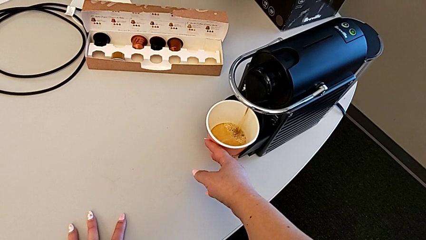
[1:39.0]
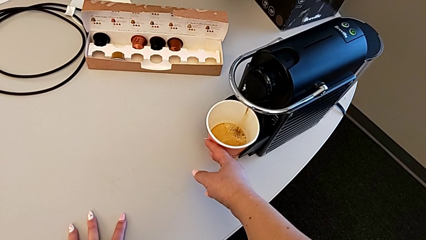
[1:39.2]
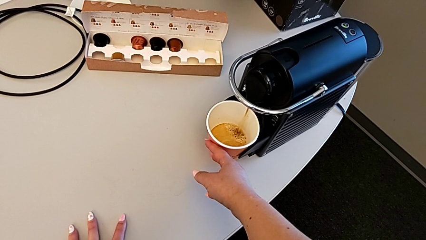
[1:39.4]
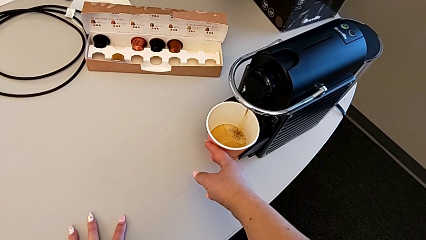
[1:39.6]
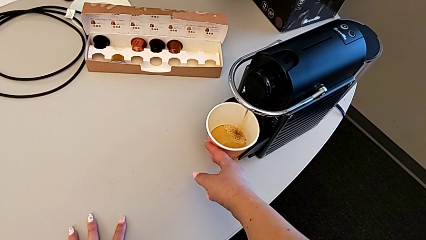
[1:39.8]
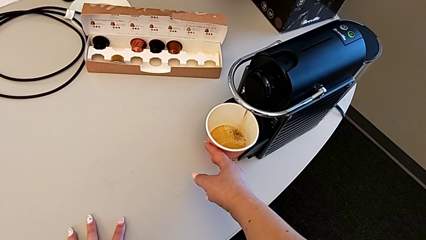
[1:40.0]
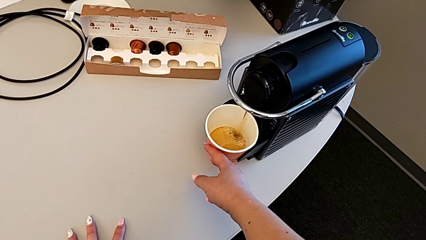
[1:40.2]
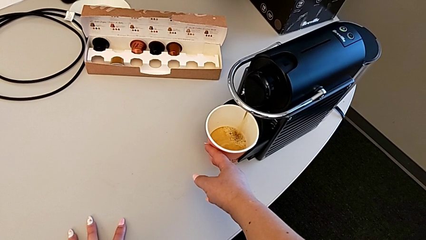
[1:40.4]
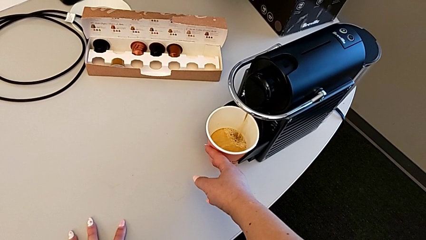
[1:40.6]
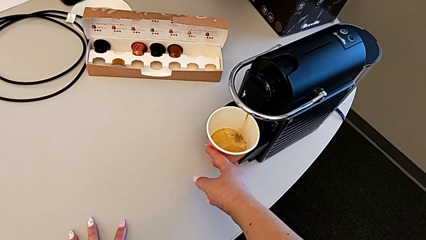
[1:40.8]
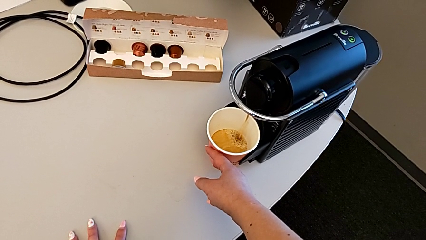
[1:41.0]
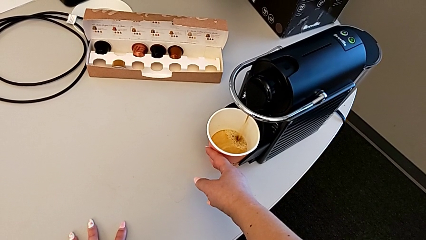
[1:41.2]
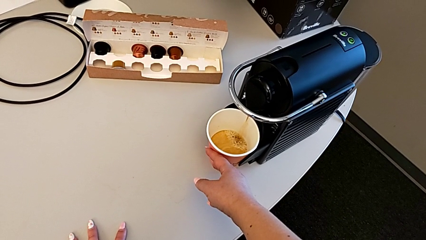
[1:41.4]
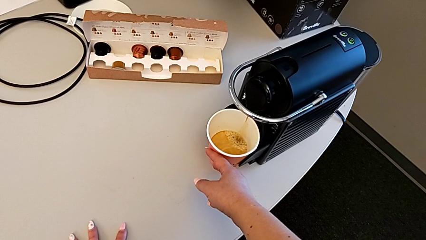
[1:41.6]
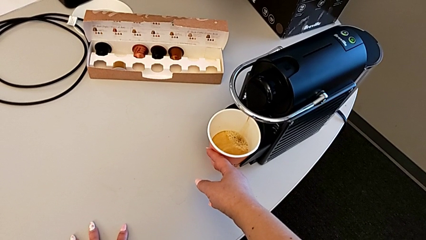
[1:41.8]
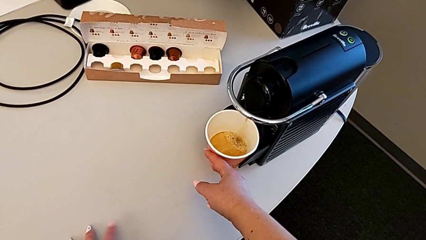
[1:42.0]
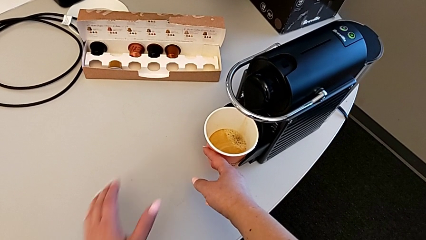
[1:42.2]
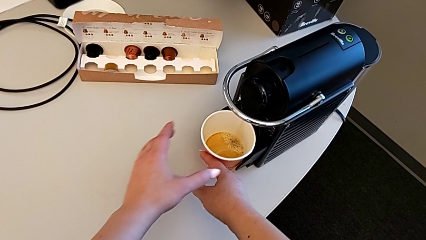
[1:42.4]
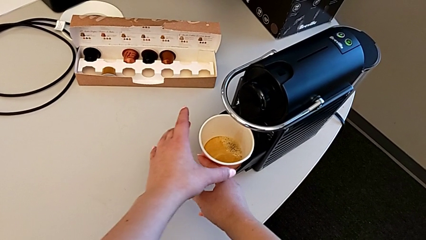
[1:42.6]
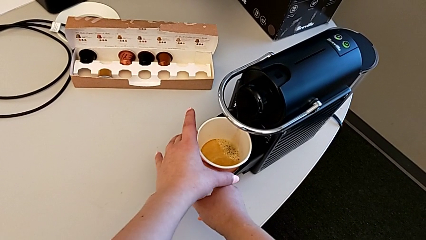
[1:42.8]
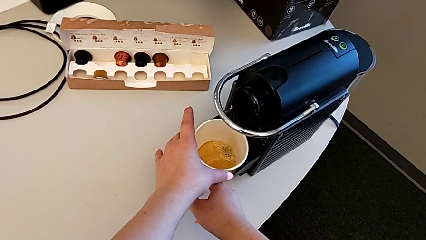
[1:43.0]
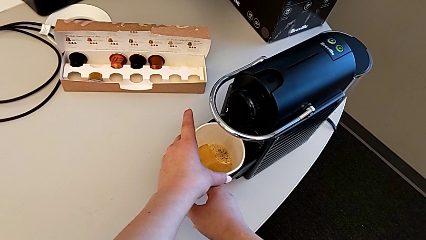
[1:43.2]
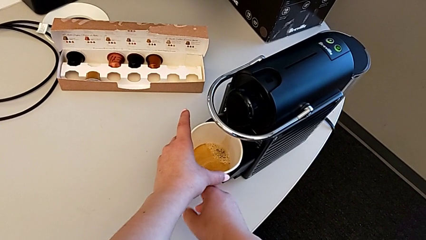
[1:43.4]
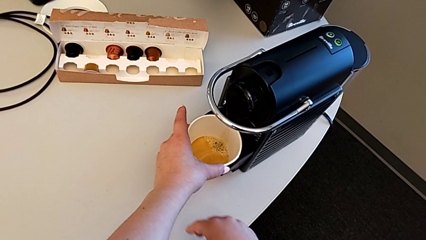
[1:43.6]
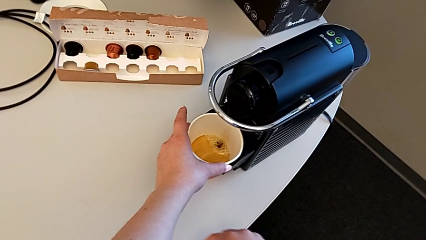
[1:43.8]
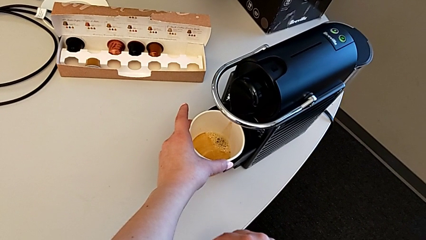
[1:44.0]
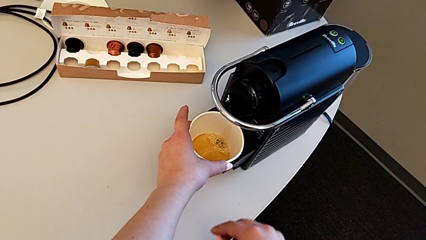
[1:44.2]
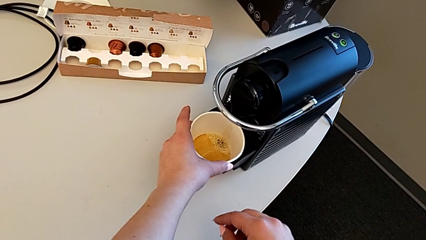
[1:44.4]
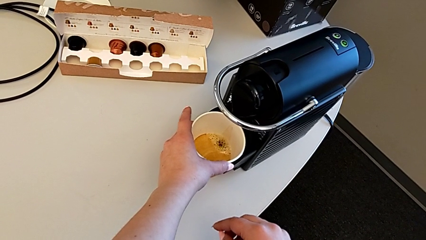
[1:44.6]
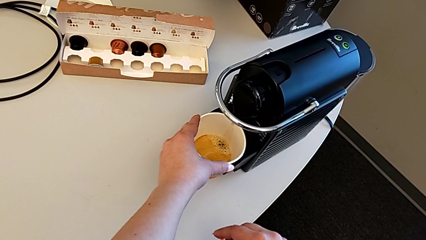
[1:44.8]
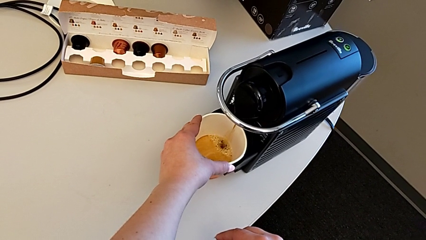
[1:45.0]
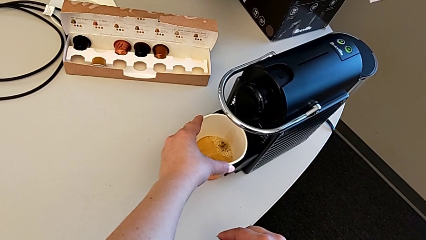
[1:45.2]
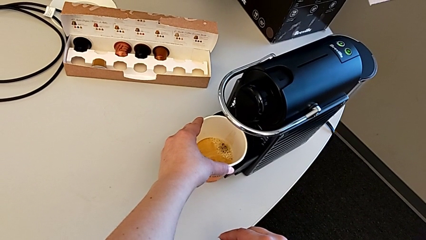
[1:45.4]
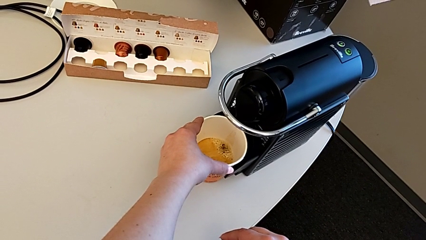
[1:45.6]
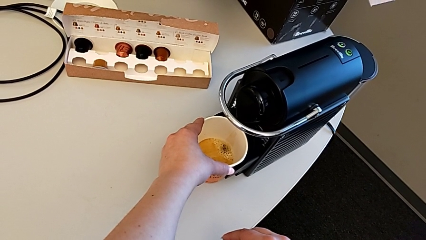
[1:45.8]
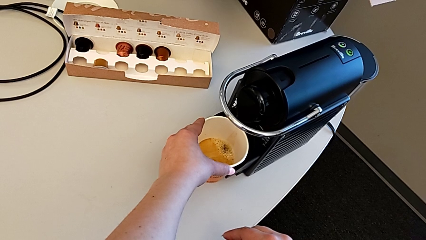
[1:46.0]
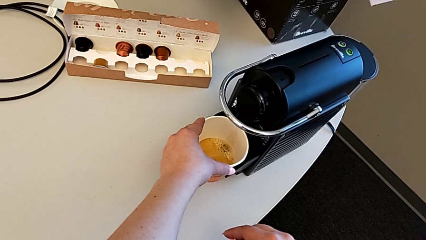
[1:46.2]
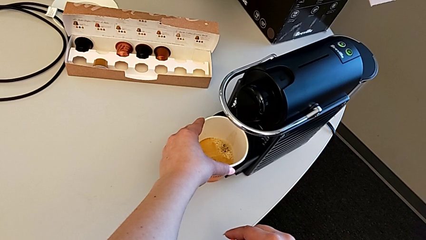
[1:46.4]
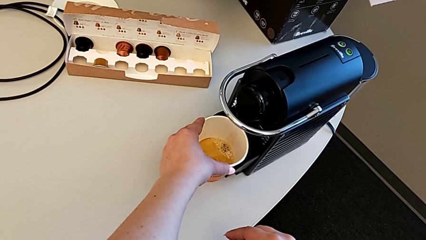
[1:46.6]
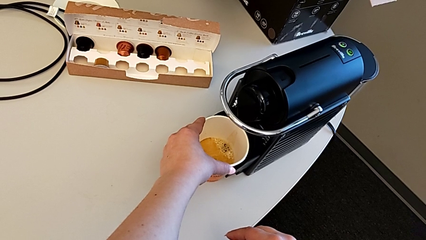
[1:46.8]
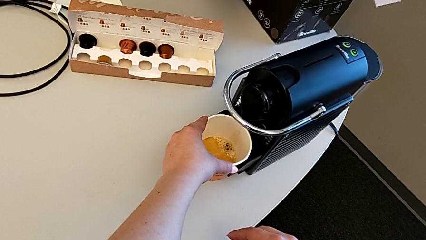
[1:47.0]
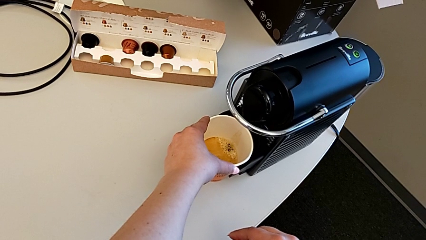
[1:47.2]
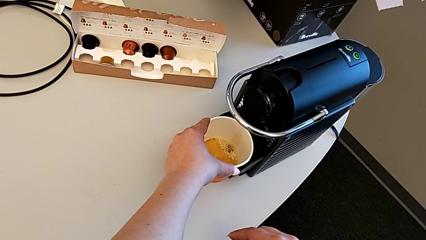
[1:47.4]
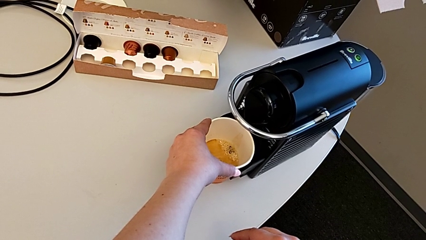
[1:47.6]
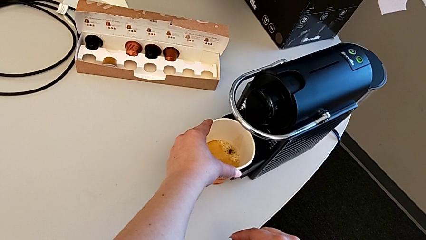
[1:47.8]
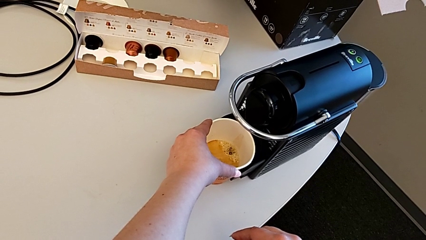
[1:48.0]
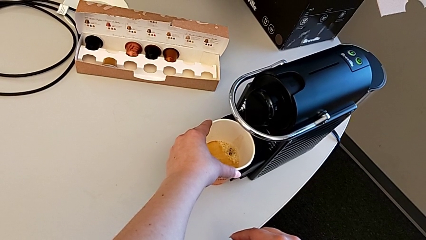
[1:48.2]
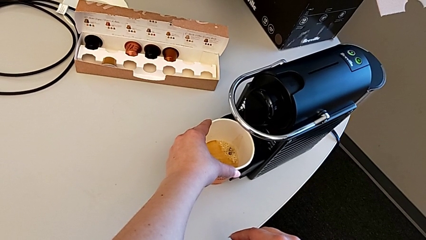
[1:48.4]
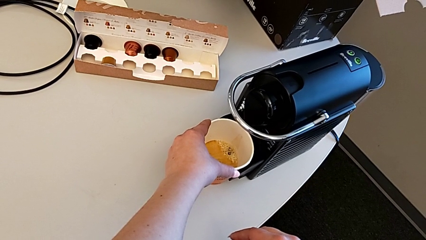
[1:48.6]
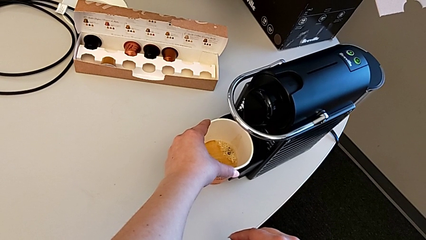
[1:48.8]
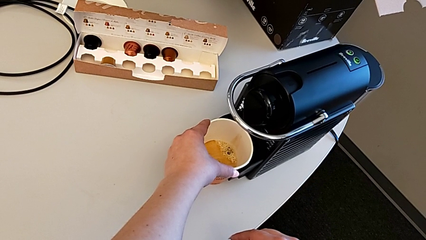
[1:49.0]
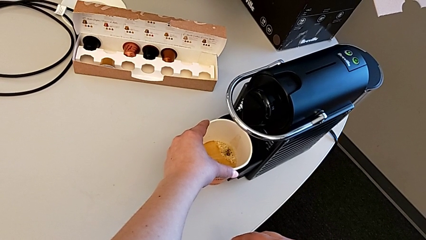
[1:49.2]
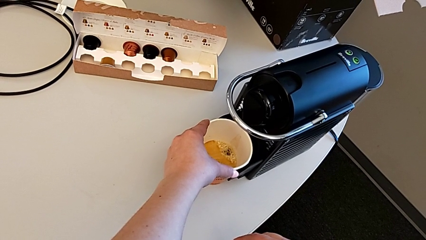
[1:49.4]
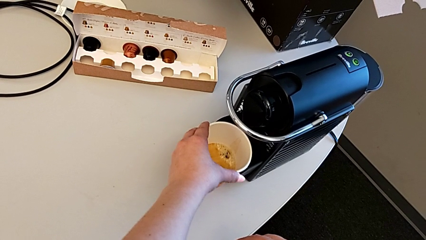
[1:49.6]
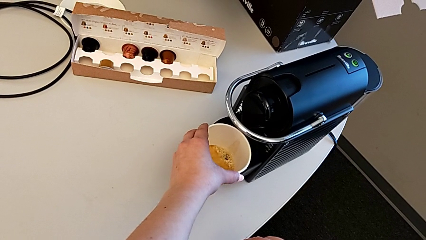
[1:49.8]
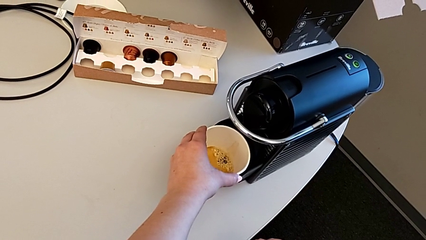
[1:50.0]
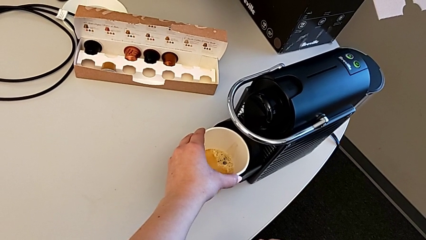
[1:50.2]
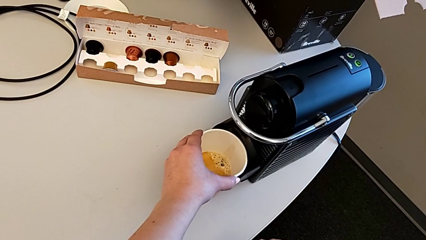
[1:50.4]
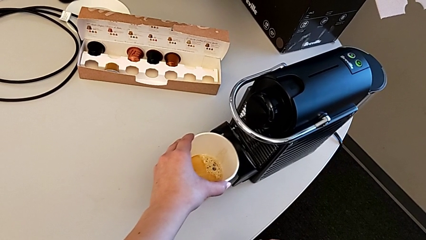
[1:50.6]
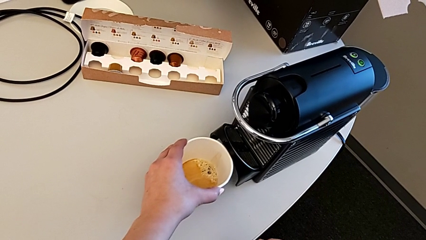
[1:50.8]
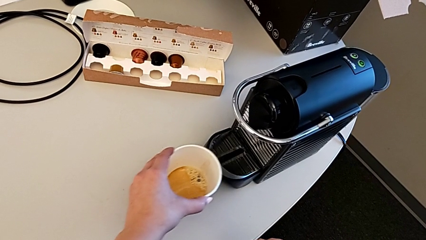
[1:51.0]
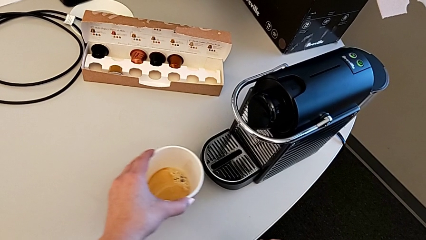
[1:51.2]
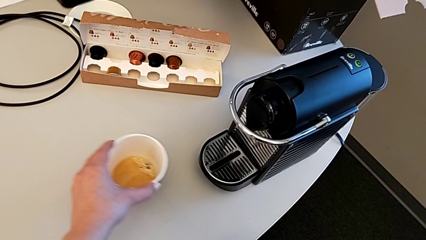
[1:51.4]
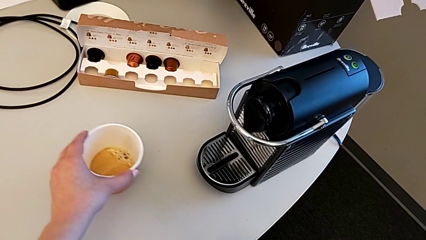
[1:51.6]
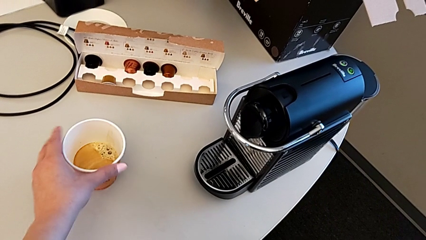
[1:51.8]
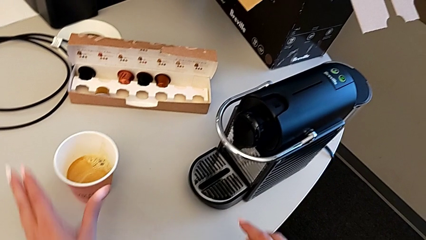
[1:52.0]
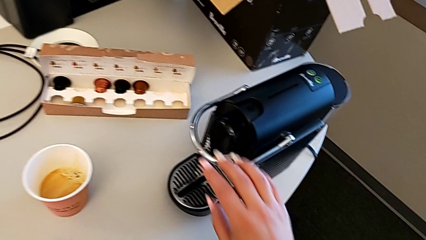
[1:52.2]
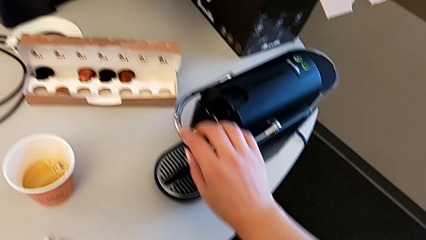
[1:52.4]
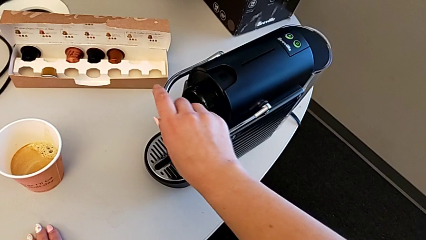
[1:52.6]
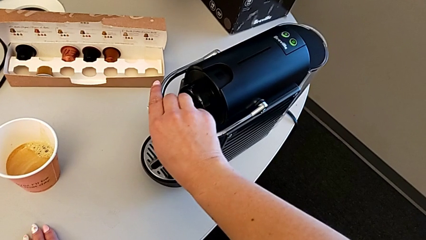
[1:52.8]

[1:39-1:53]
The camera wearer is brewing a cup of coffee. They keep holding the cup, grab it, hold it and slide it.

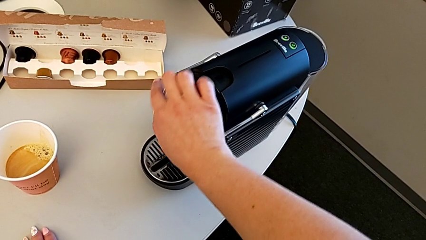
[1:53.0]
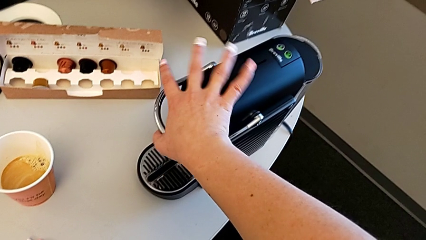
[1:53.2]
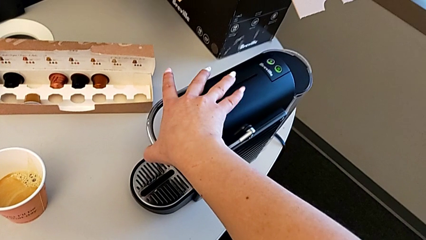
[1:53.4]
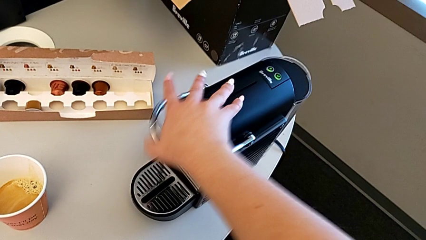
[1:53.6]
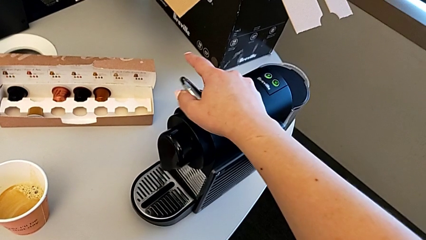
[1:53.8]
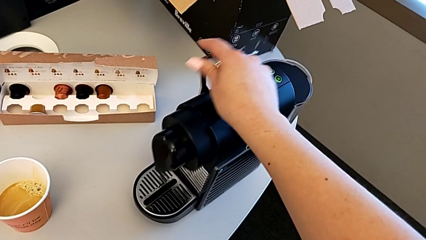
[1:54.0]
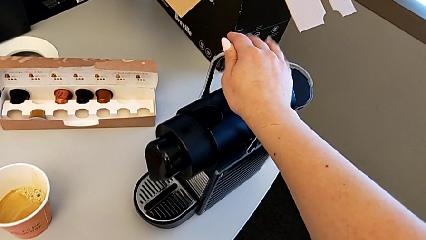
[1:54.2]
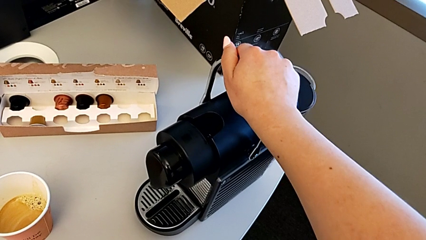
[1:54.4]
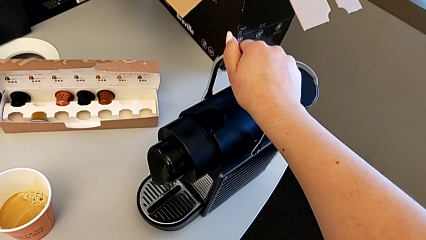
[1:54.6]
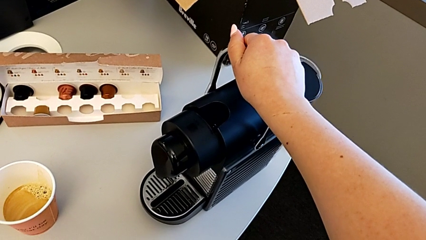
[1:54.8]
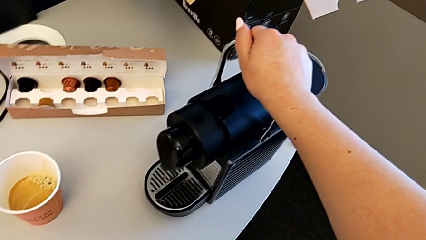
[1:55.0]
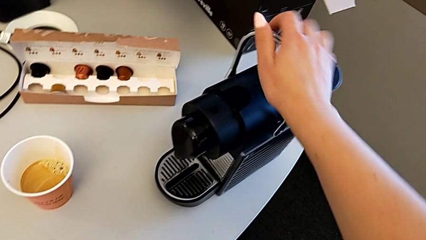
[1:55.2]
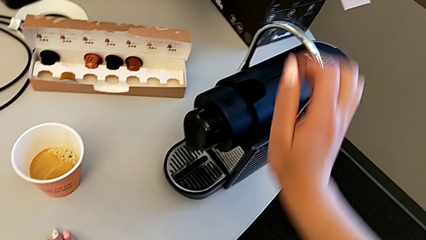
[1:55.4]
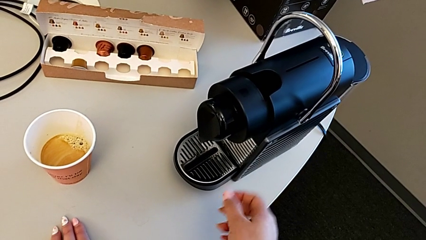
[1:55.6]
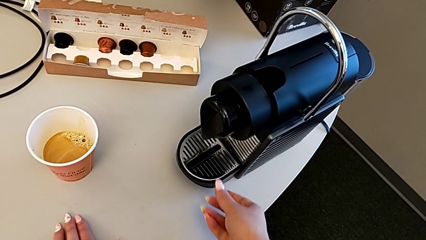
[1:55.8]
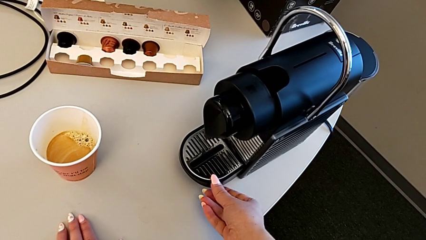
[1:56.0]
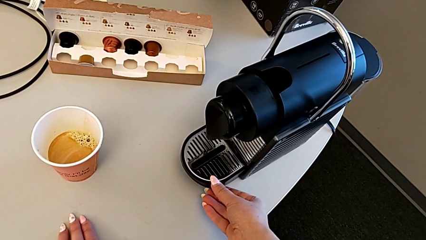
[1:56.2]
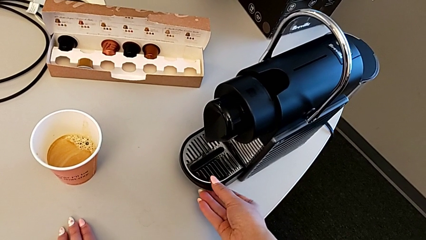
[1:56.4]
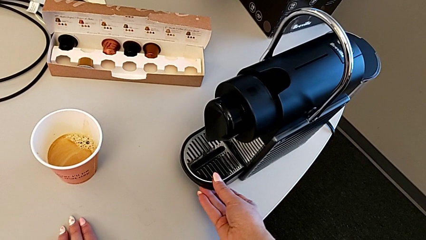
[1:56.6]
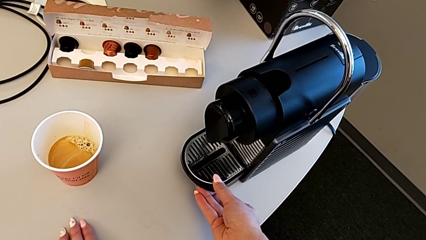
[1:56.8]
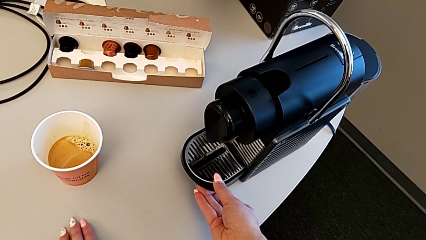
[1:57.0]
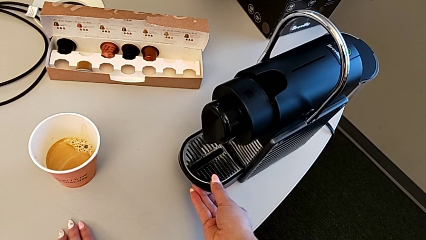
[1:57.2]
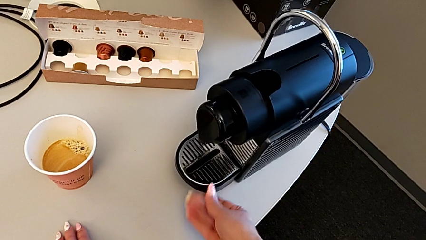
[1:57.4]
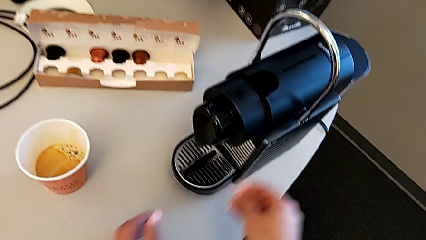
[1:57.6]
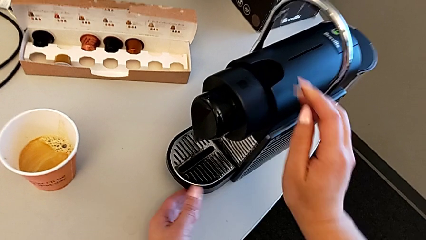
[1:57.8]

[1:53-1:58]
The camera wearer is emptying the container of capsules. They lift the lever and grab the drip tray.
